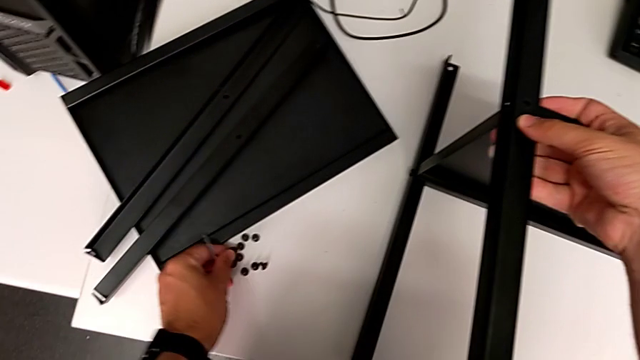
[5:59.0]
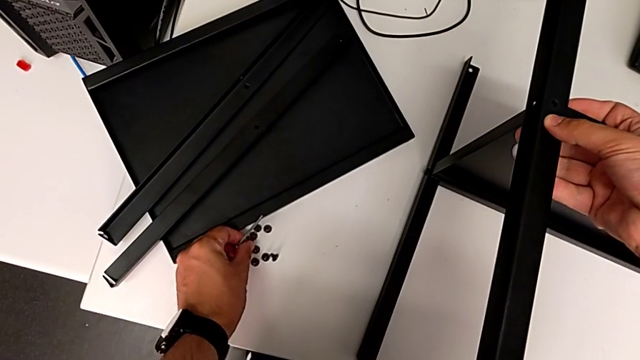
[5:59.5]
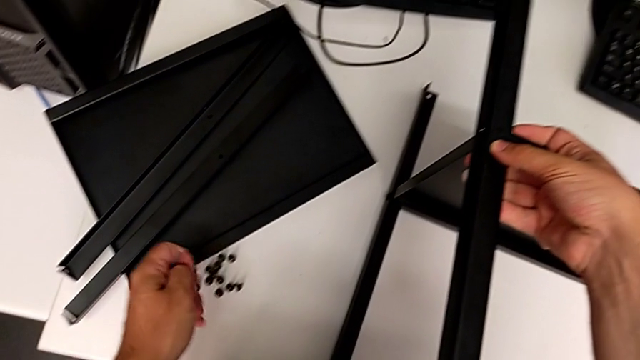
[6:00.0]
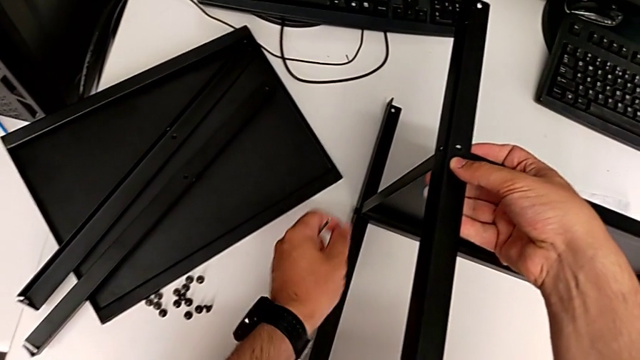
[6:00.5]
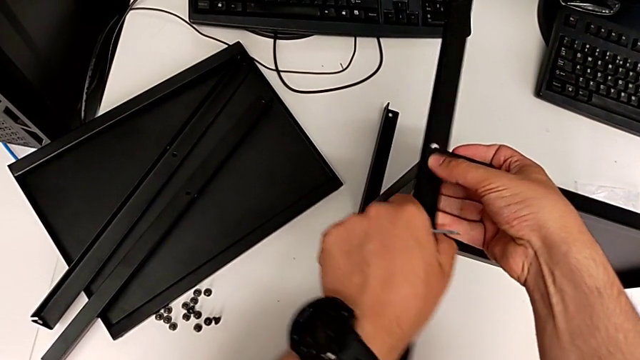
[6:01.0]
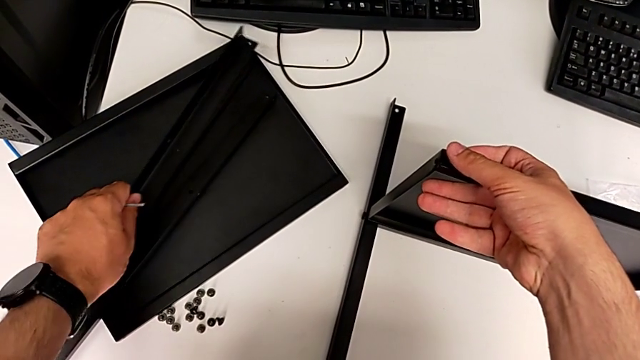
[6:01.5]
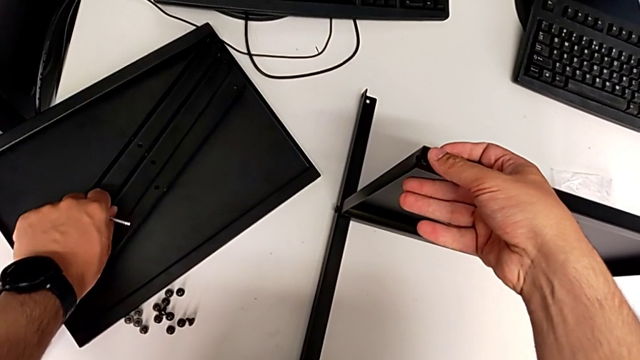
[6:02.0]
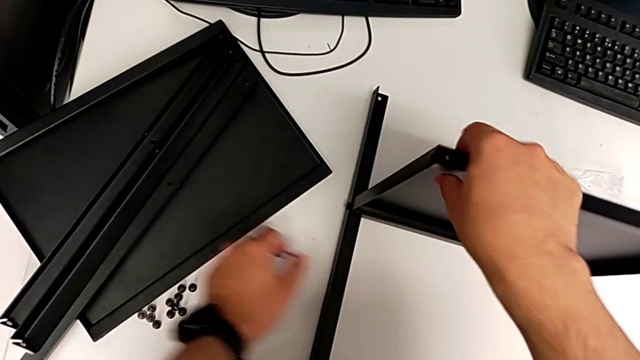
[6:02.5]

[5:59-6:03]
The camera wearer is removing the third leg from the shelf. They place the hex socket head and place the leg.

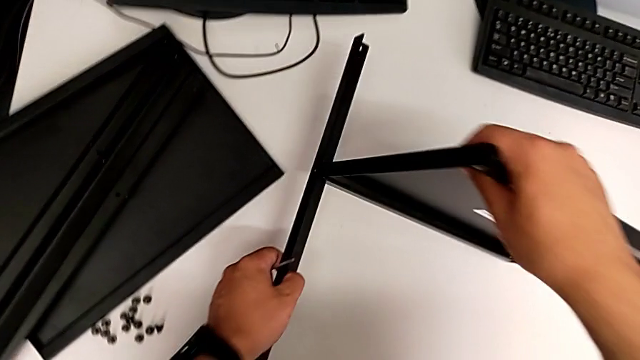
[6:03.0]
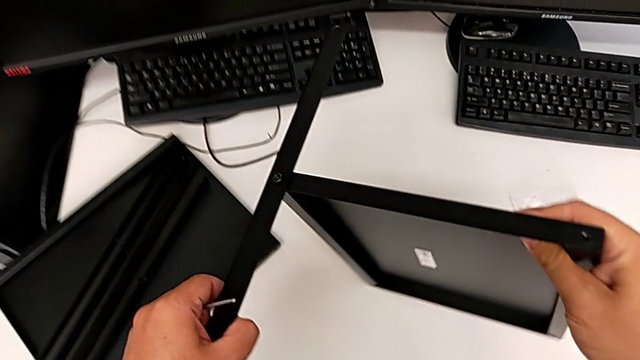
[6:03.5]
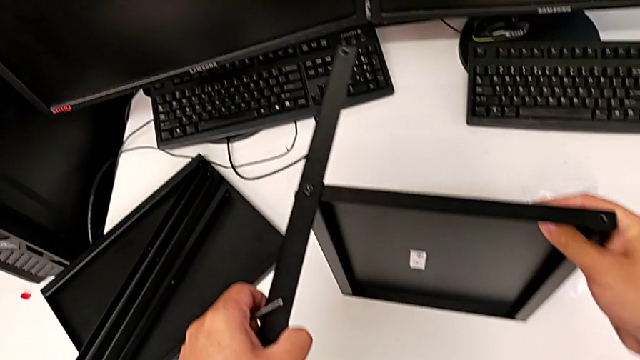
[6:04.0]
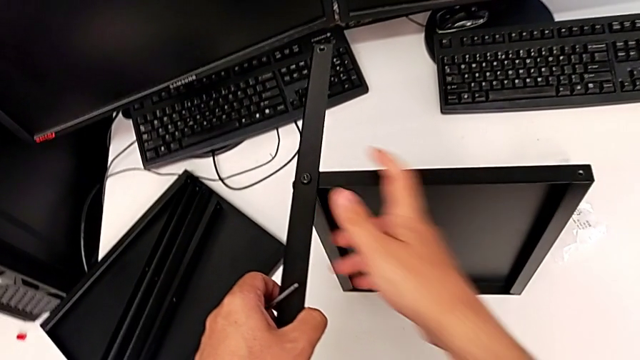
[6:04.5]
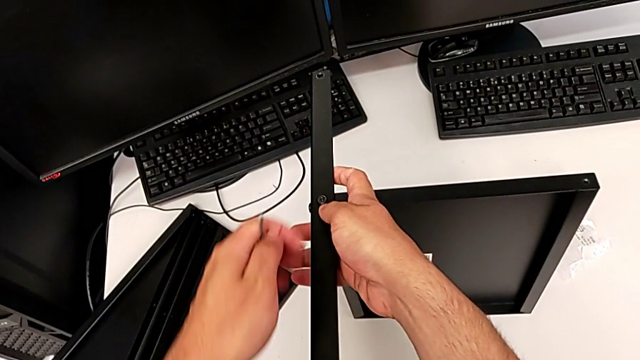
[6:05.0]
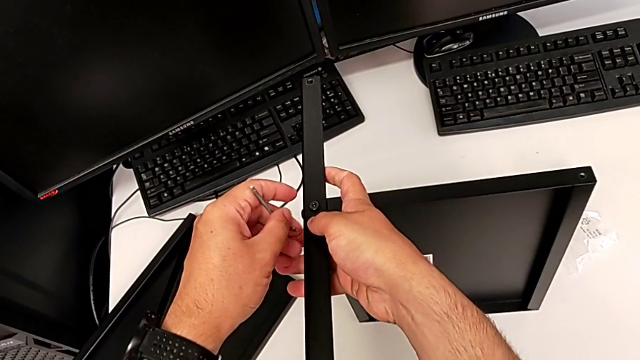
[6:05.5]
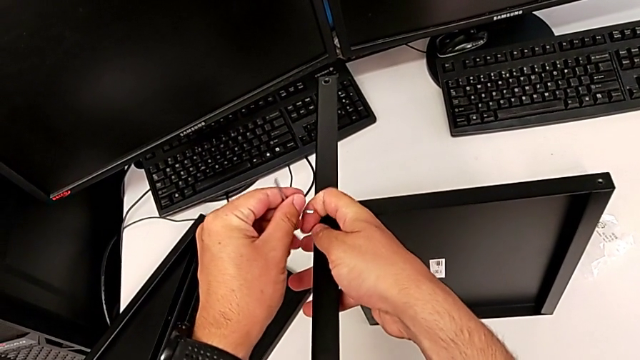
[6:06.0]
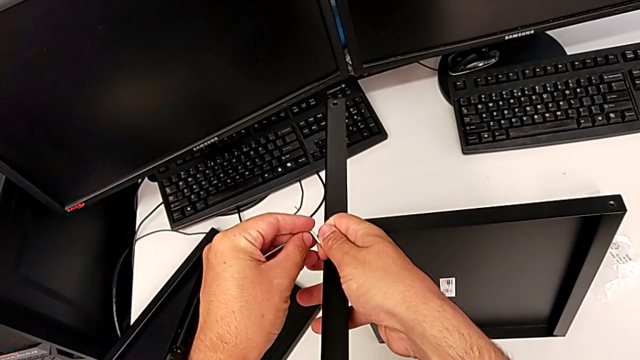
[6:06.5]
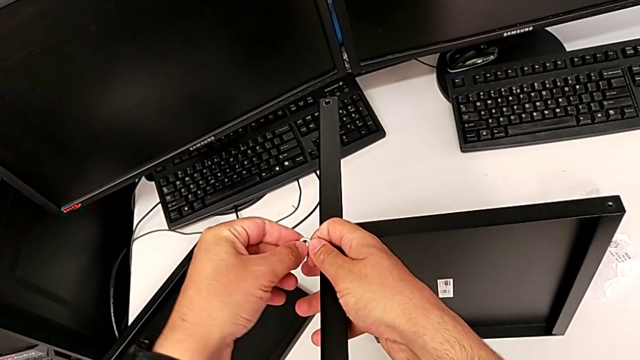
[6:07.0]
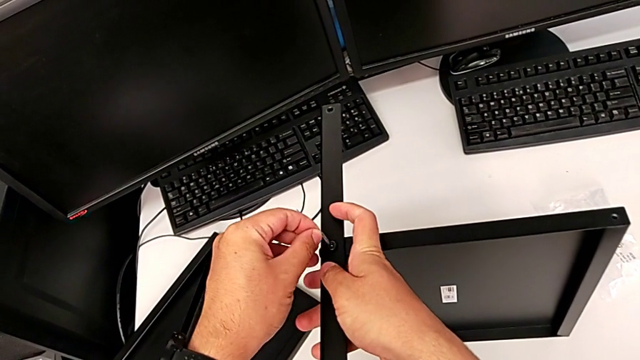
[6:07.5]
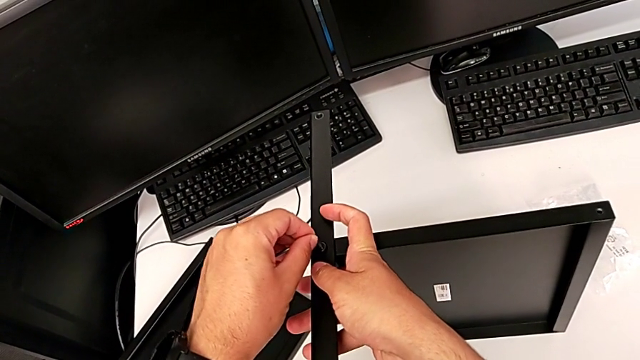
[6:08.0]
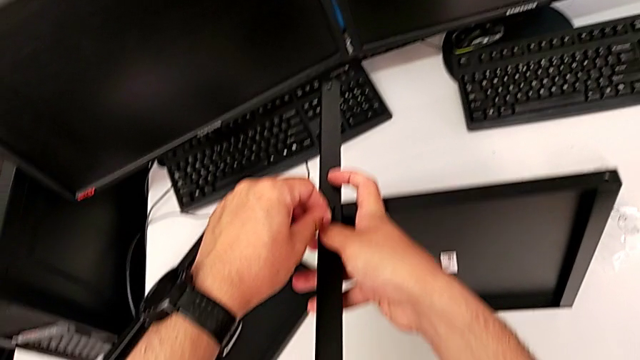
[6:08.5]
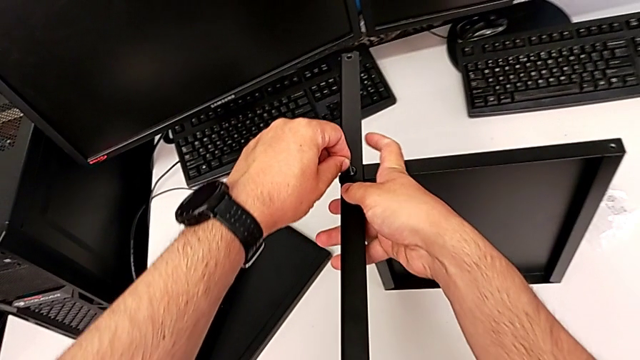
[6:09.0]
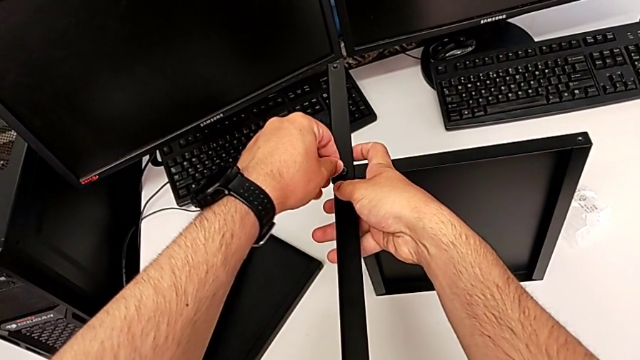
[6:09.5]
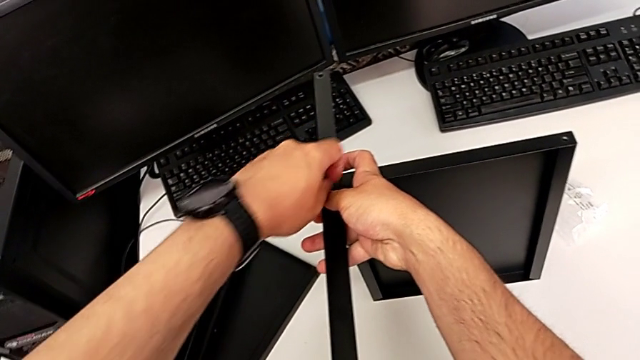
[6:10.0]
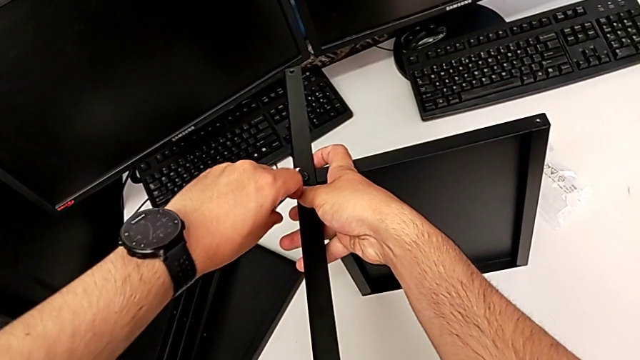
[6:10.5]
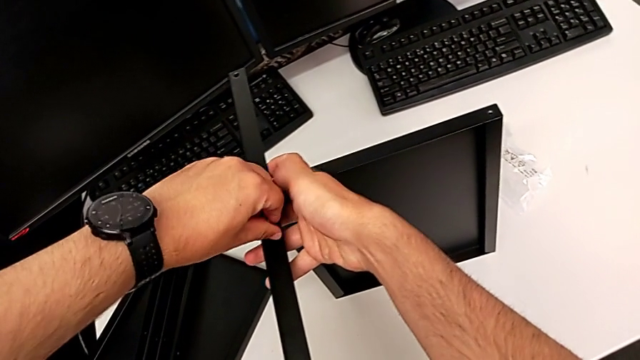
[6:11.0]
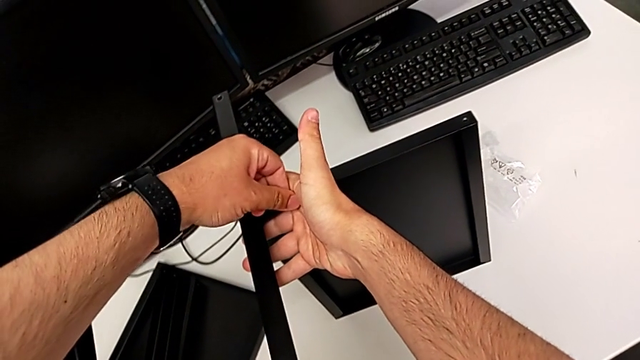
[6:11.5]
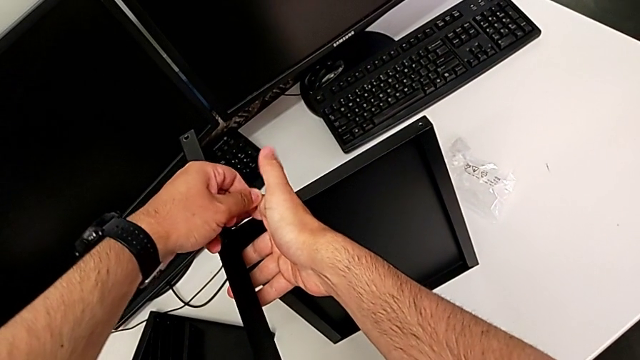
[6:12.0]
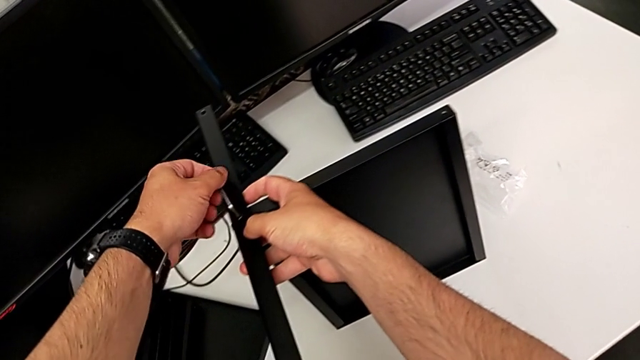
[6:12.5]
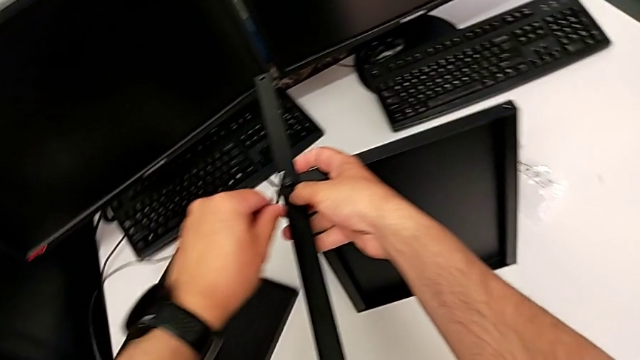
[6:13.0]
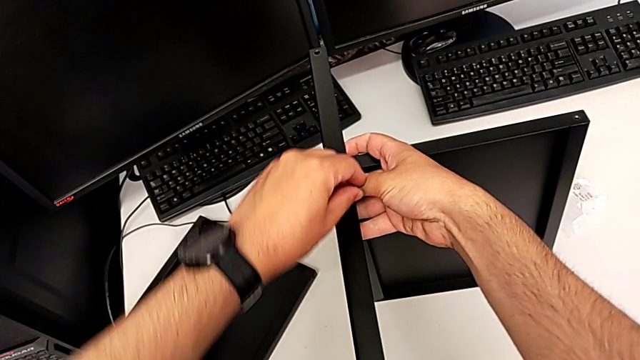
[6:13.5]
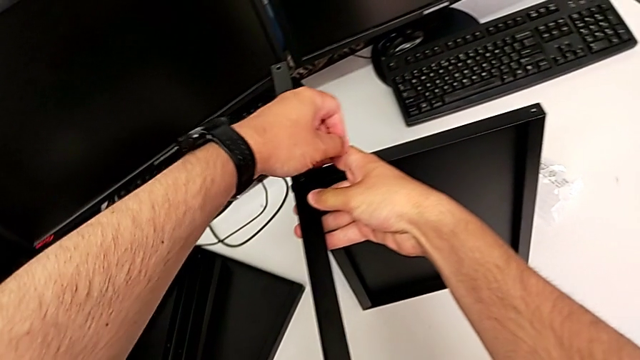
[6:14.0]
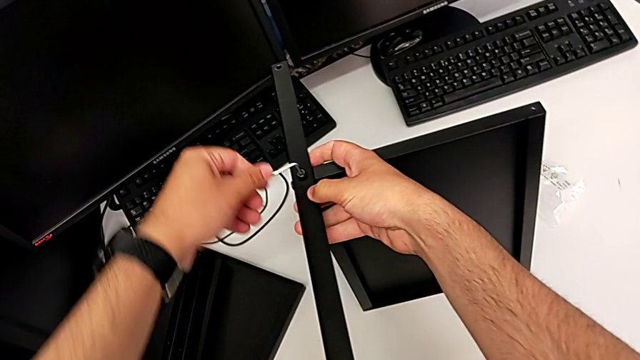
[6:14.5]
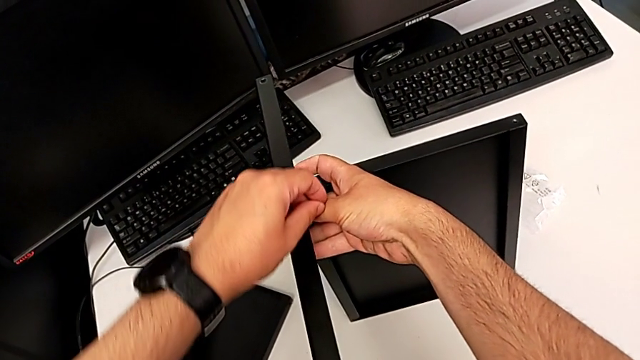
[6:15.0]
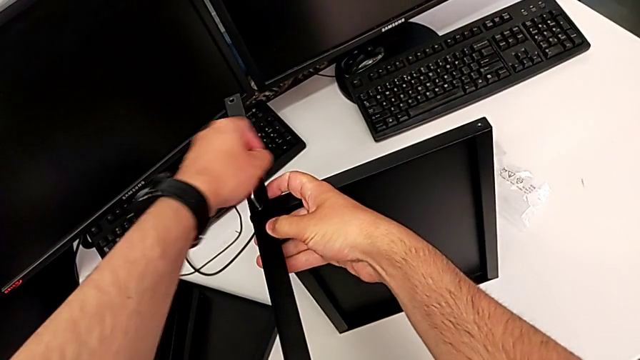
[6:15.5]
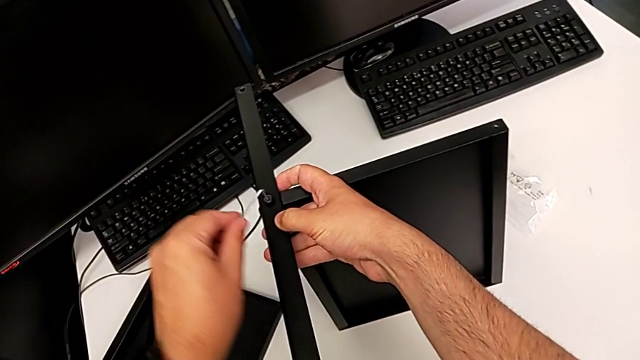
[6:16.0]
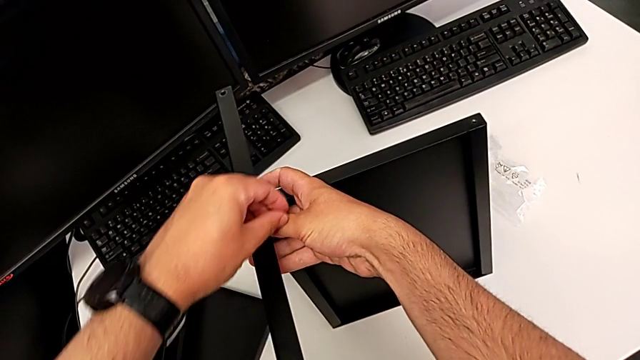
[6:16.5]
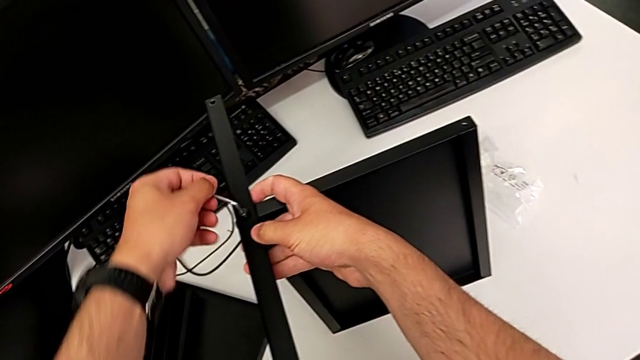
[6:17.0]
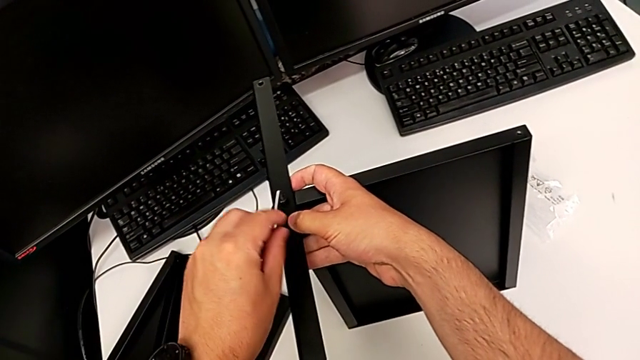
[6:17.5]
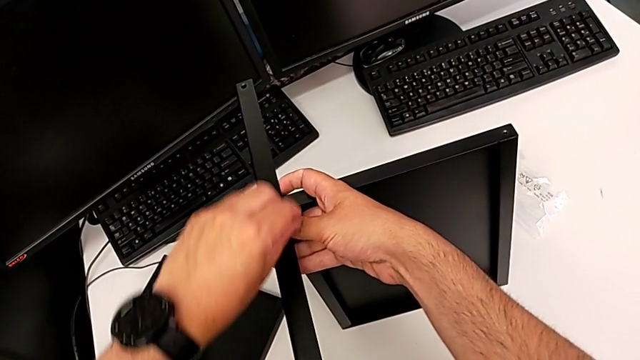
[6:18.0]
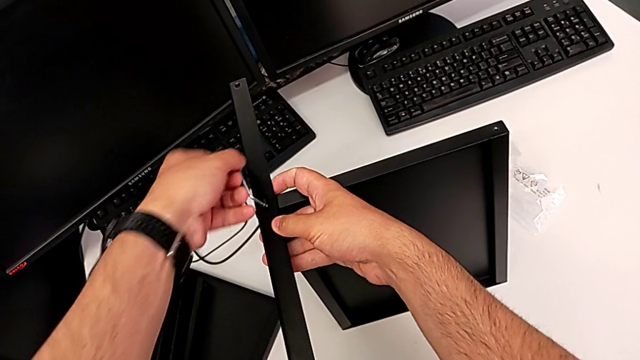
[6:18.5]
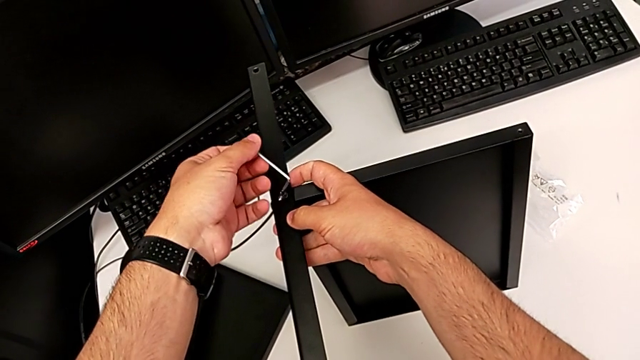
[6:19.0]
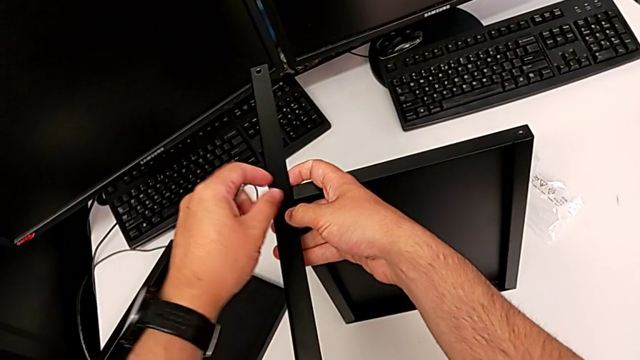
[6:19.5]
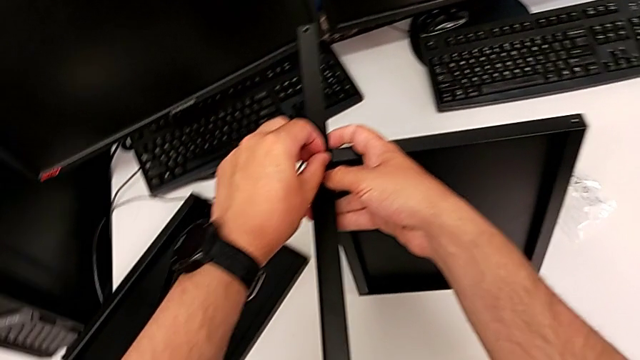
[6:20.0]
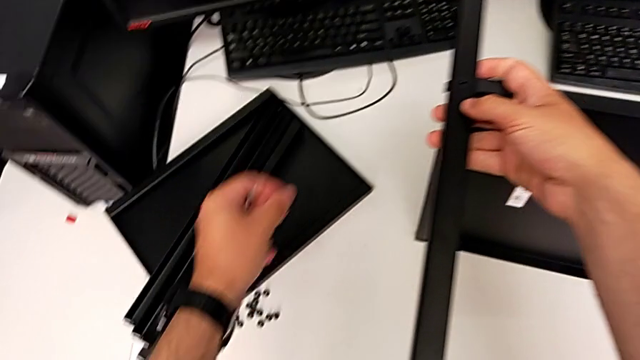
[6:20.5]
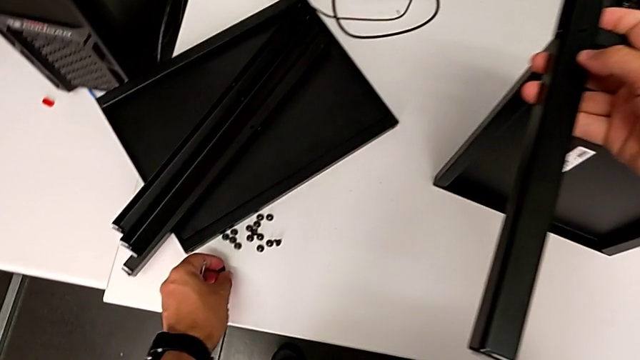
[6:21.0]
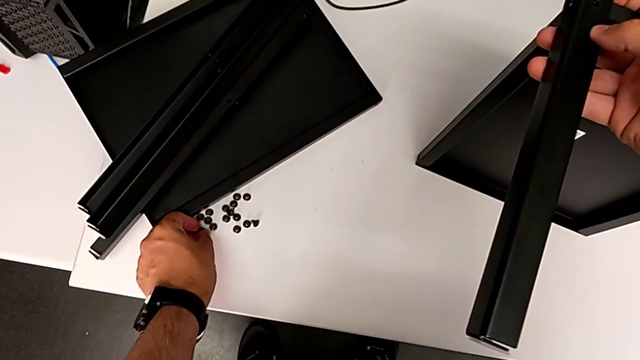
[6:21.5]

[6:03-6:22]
The camera wearer is removing the fourth leg from the shelf. They flip the nightstand, insert the Allen wrench, unscrew the hex socket head, withdraw the Allen wrench, disassemble the hex socket head and place it.
